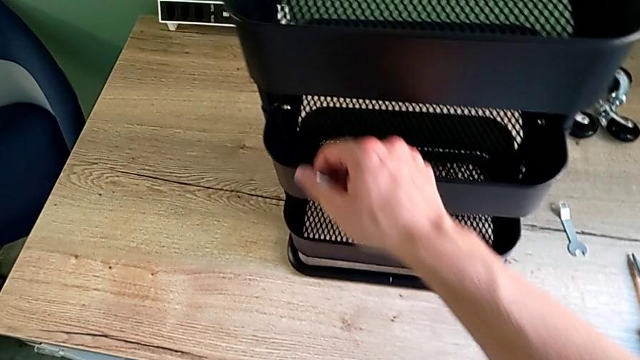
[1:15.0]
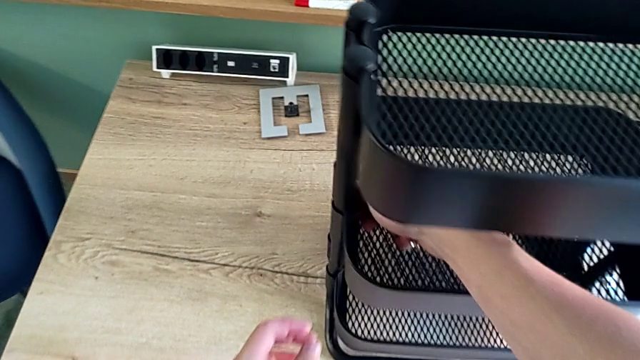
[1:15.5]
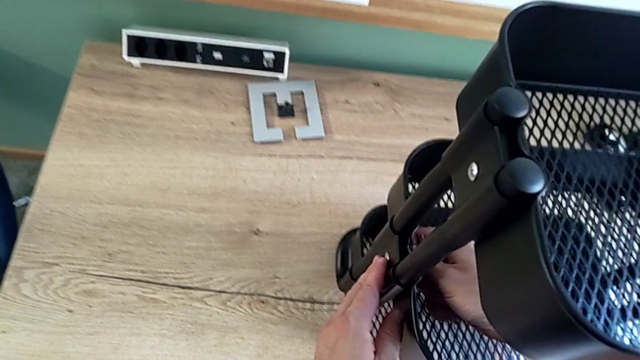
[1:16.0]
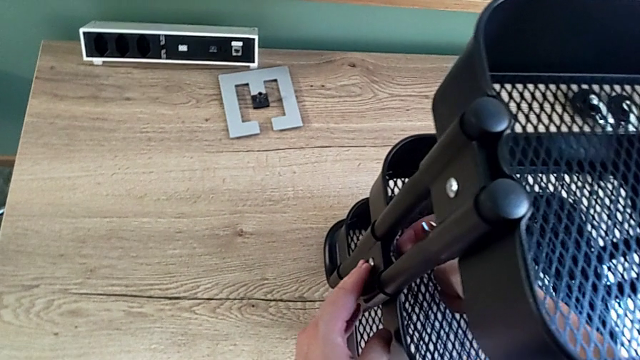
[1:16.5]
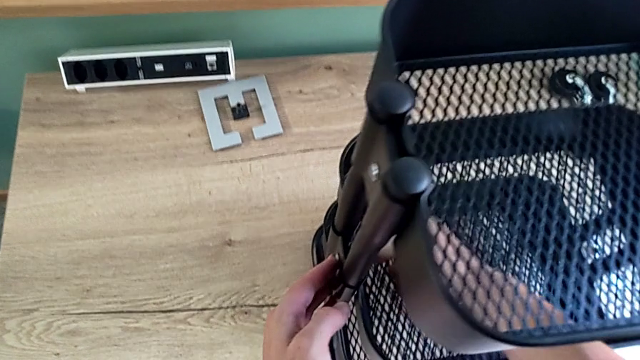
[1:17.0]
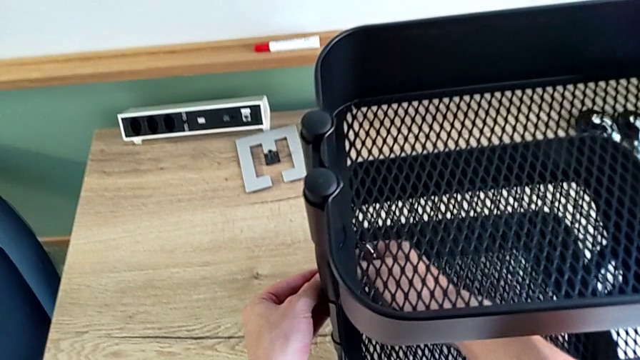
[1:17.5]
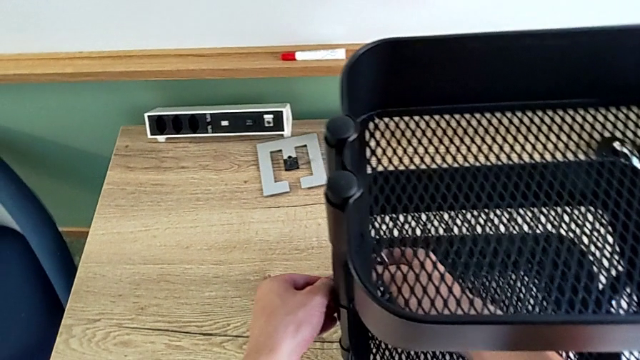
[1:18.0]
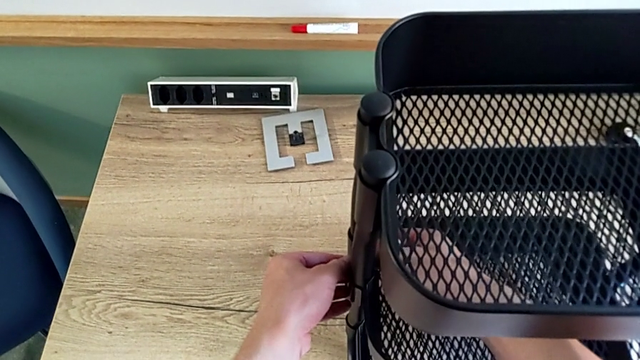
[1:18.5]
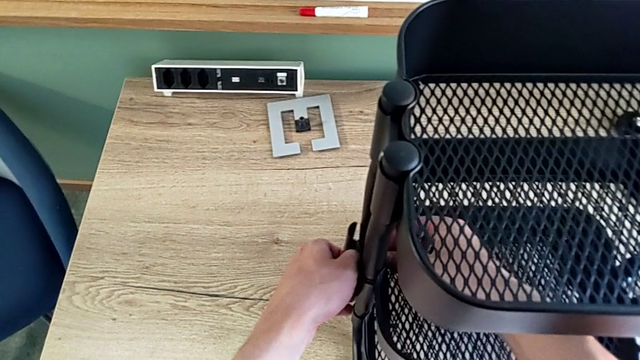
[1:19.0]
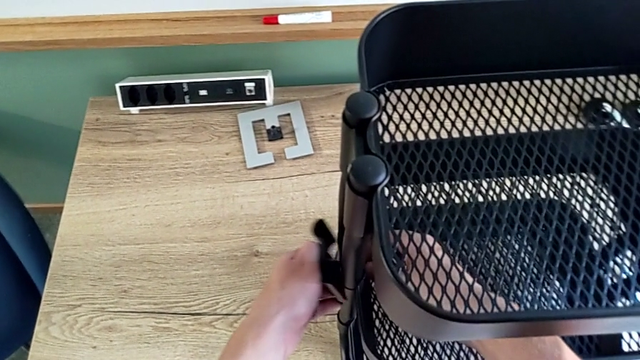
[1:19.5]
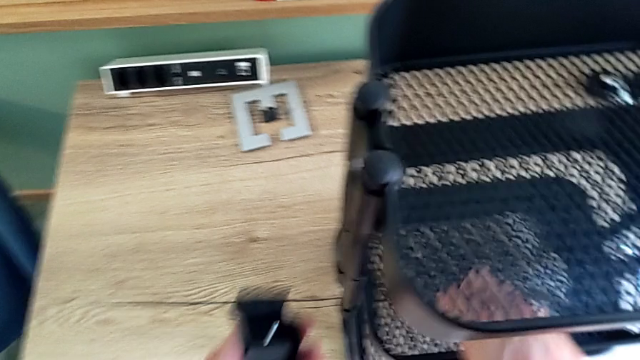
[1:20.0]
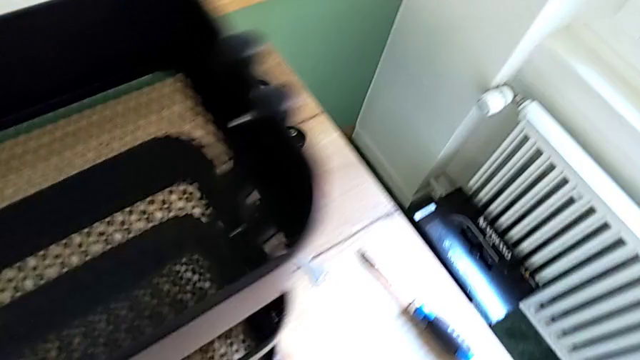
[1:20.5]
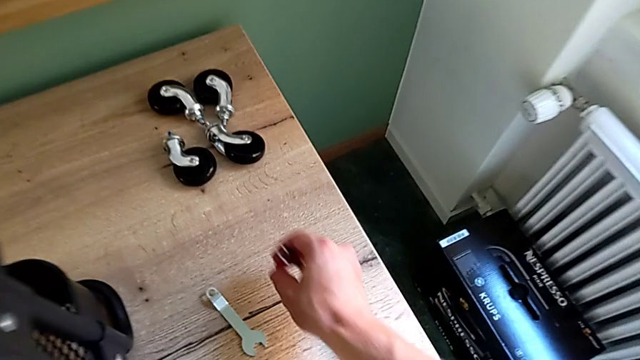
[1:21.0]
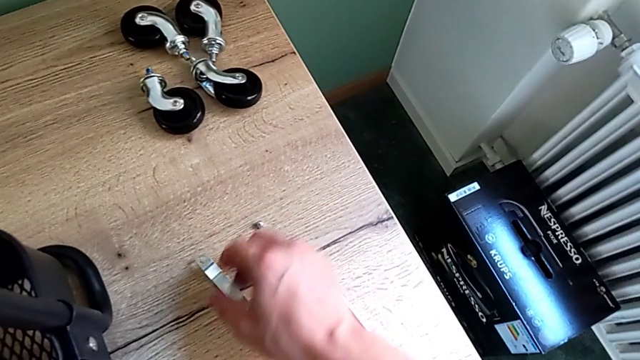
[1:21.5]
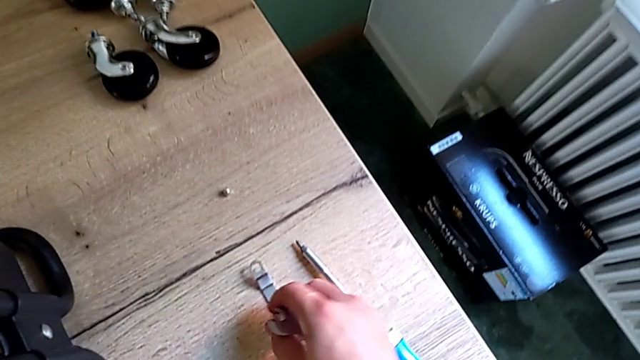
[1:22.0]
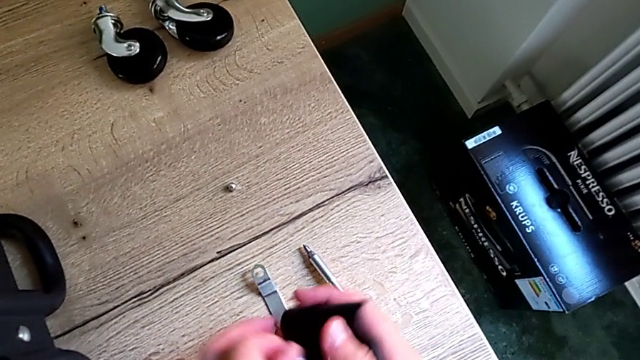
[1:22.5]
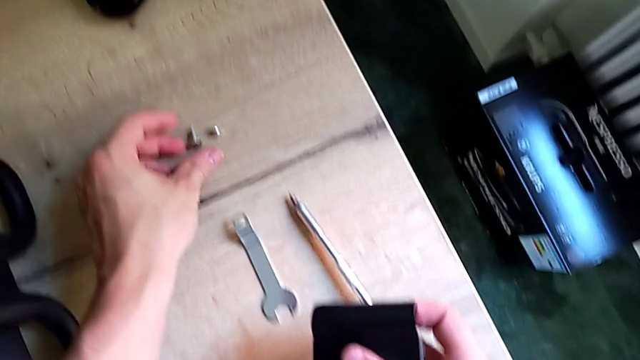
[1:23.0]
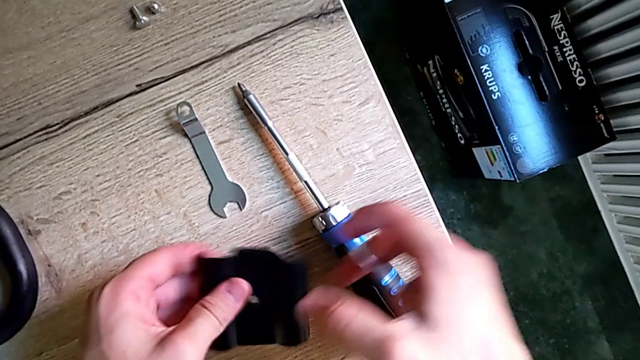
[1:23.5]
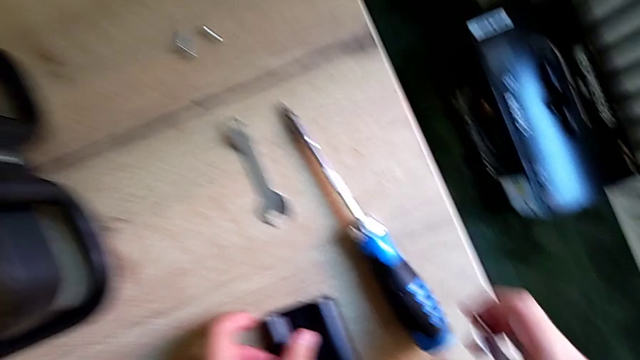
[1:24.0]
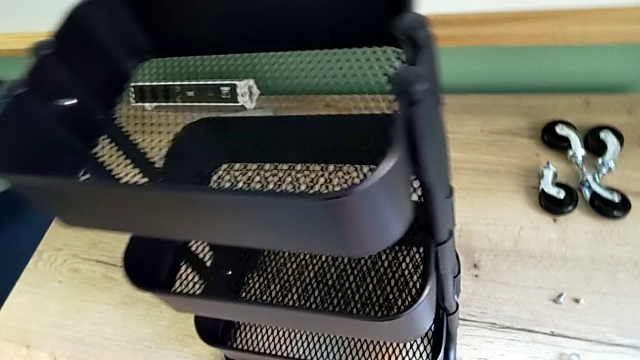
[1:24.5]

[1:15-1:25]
The camera wearer is disassembling the brackets of the middle tray. They approach the hexagon cap nut, unscrew it and place the bracket.

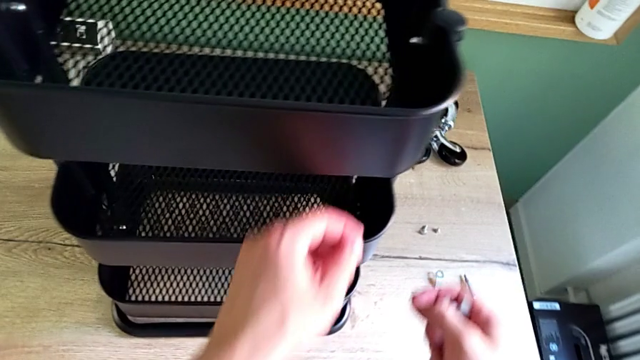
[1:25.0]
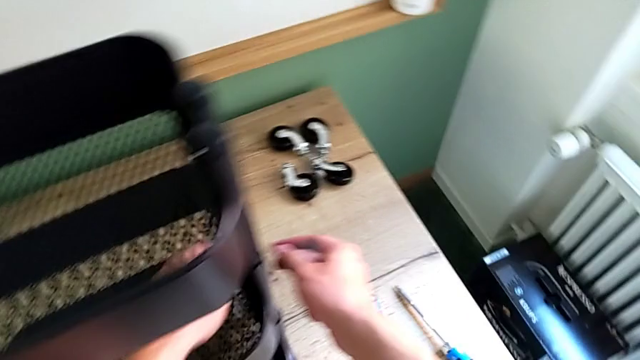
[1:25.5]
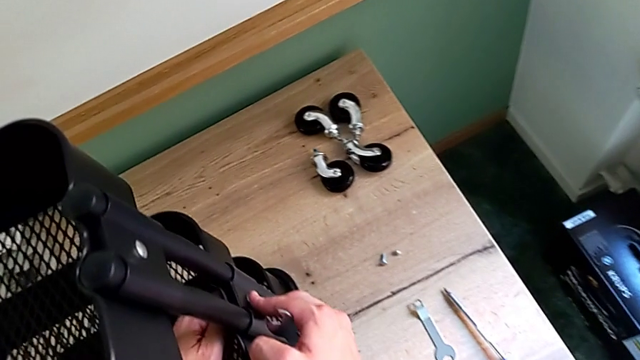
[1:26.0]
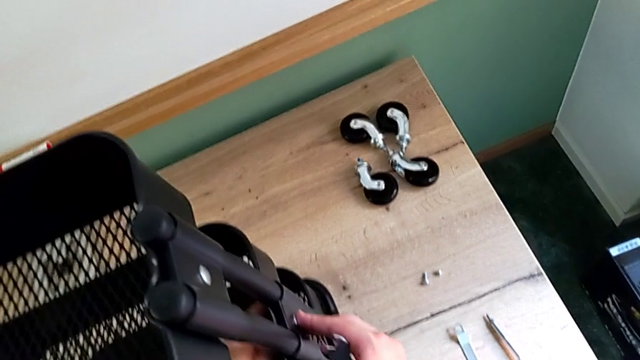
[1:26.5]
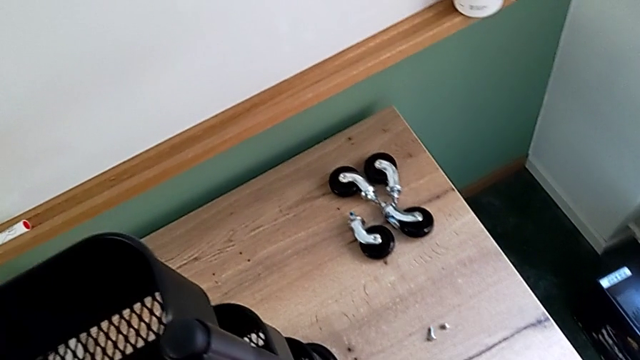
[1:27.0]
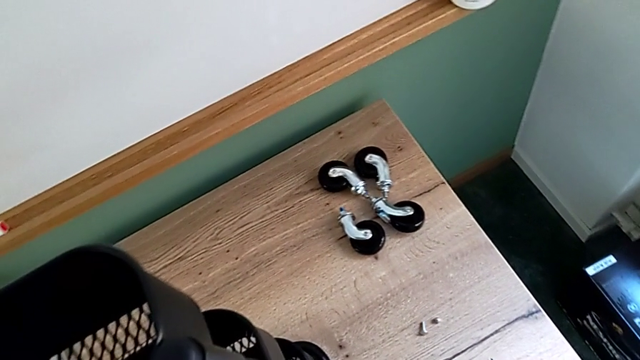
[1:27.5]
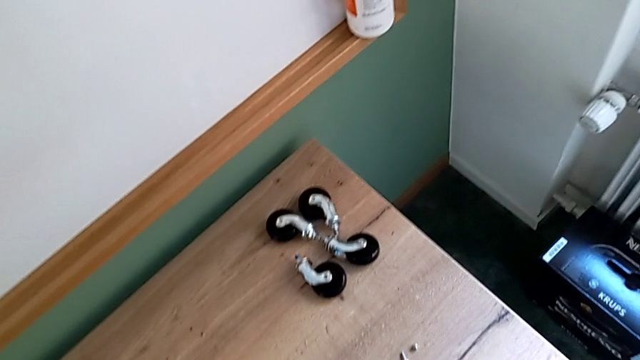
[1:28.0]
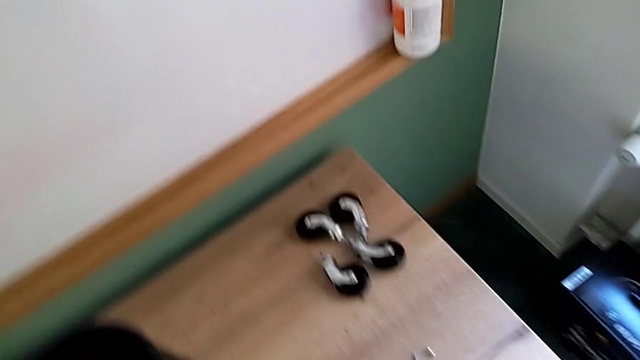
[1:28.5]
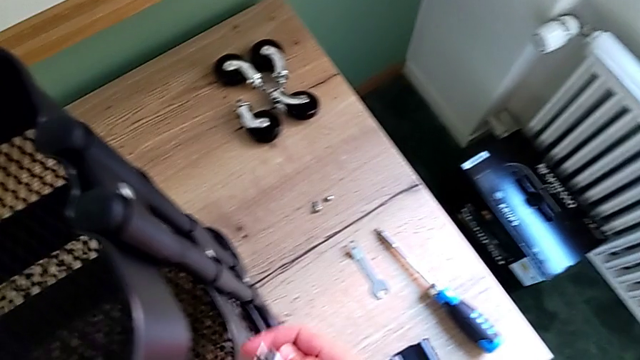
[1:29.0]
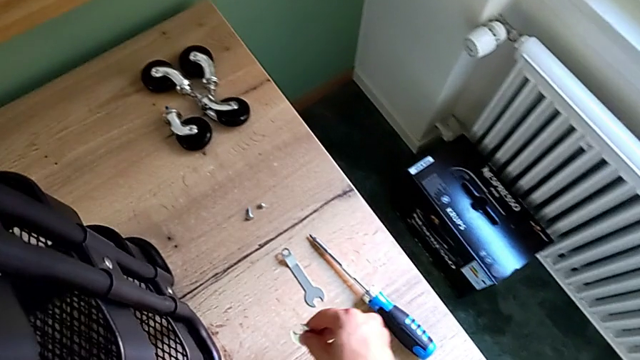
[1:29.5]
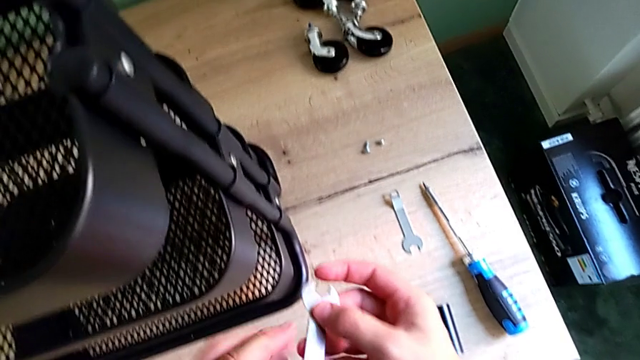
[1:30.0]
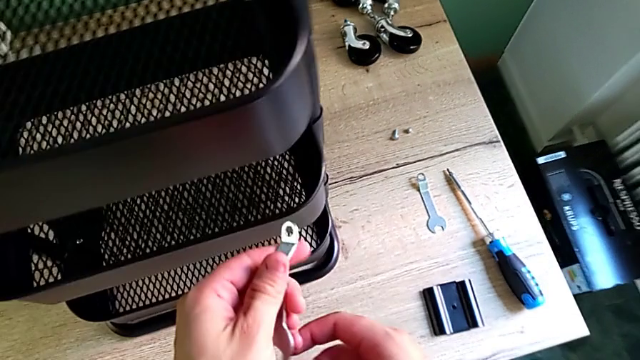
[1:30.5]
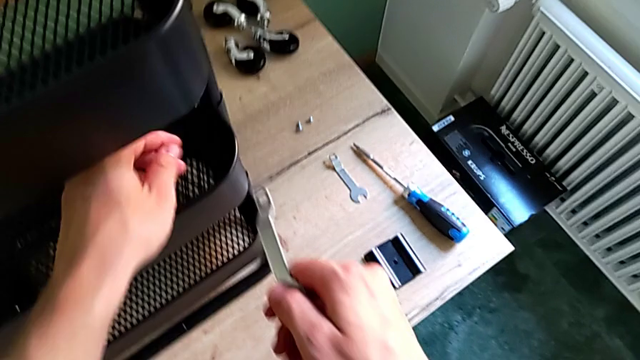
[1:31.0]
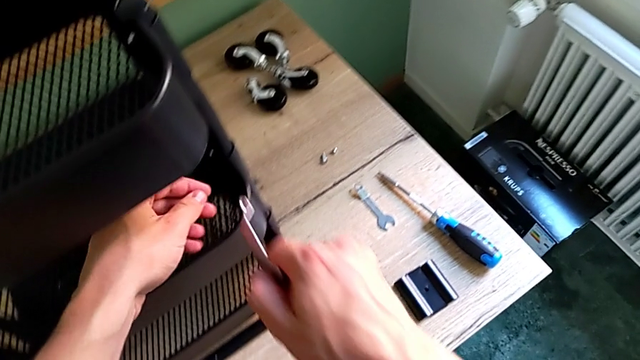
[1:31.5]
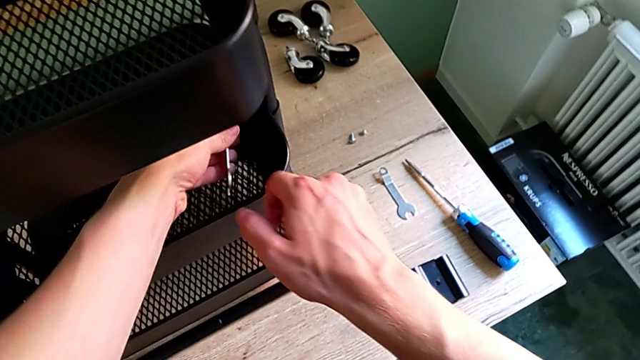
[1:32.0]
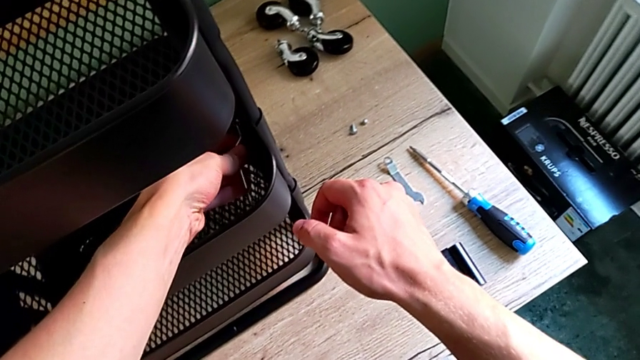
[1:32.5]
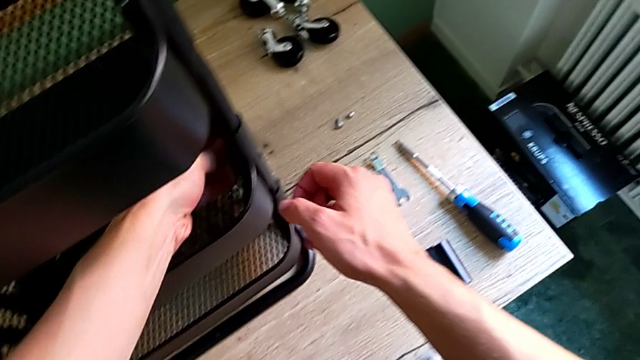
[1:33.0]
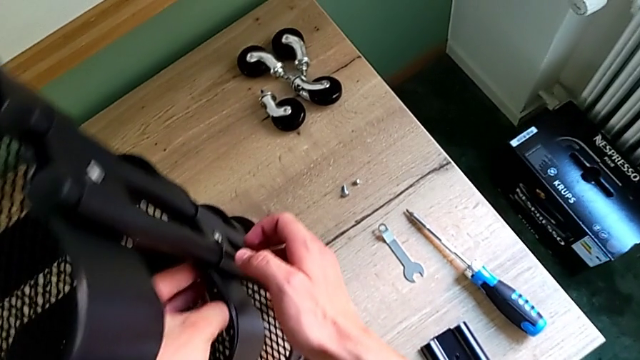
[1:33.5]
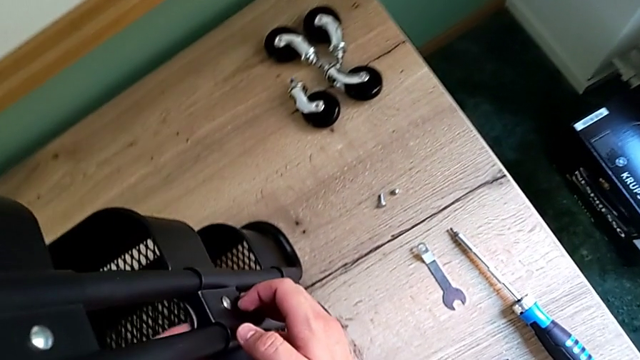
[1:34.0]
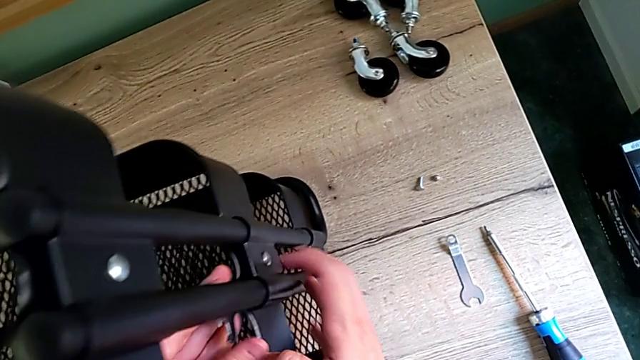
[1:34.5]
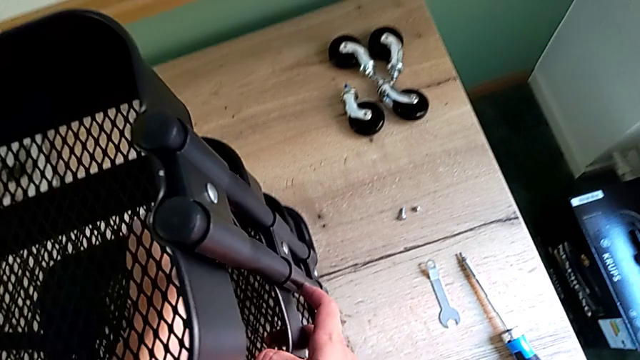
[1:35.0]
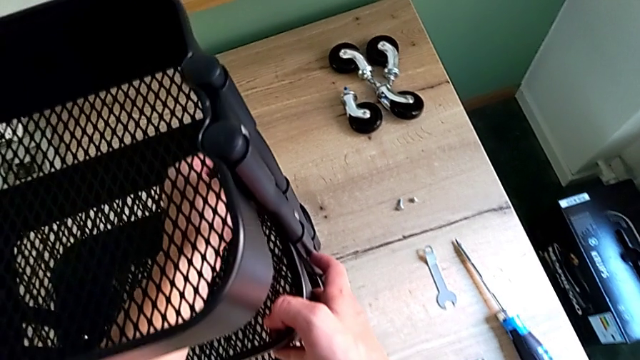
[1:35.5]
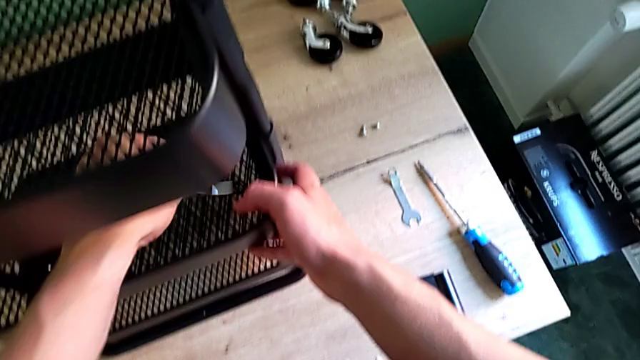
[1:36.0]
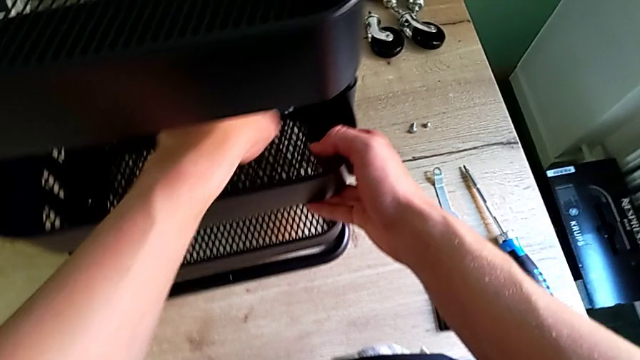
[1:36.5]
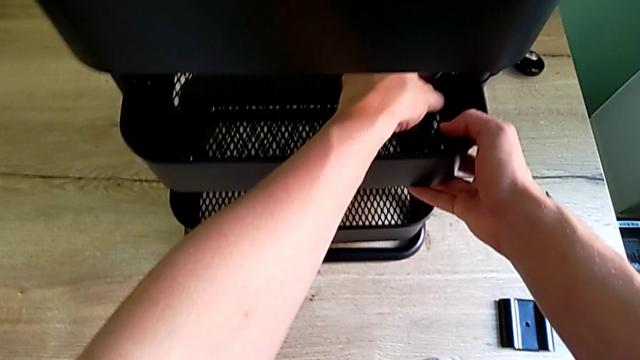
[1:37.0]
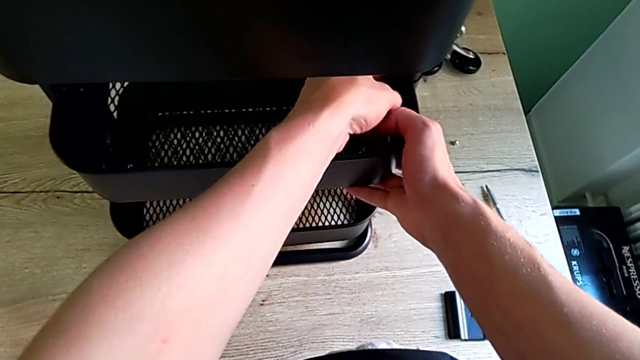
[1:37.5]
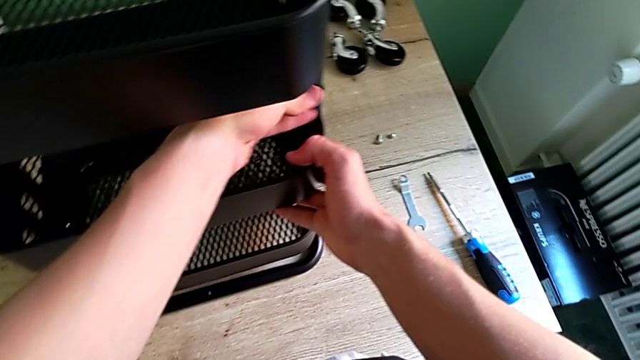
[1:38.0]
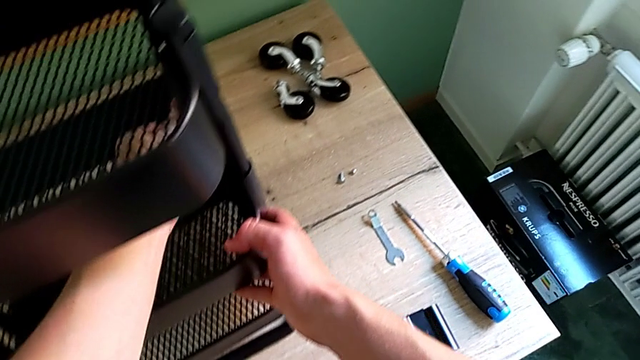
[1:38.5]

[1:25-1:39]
The camera wearer is disassembling the brackets of the middle tray. They approach the hexagon cap nut, unscrew it, approach the hexagonal wrench and begin to rotate it.
